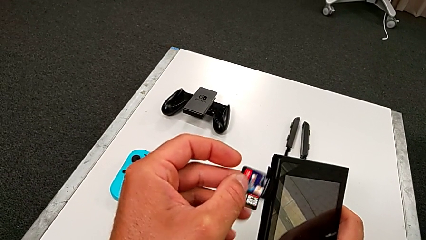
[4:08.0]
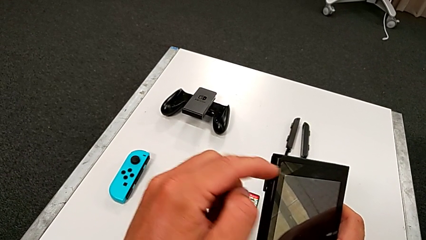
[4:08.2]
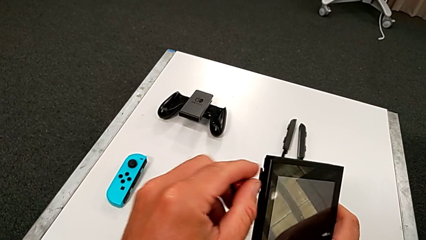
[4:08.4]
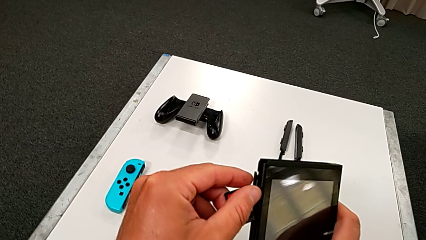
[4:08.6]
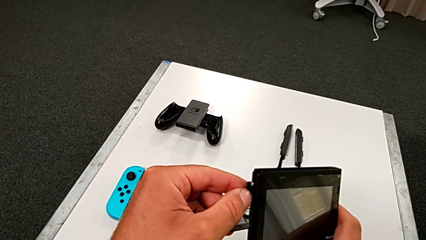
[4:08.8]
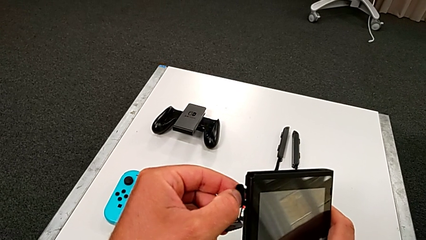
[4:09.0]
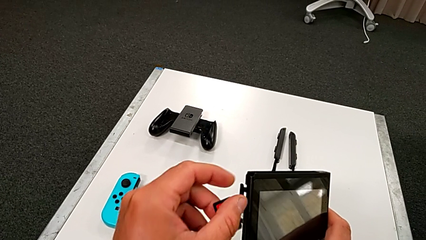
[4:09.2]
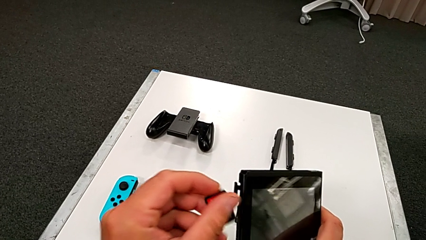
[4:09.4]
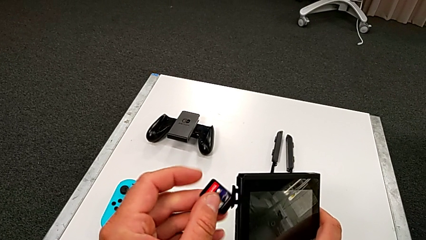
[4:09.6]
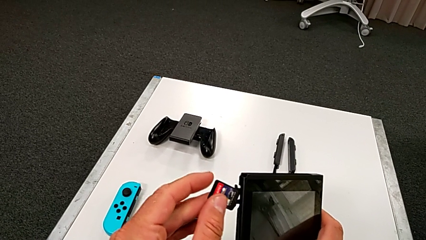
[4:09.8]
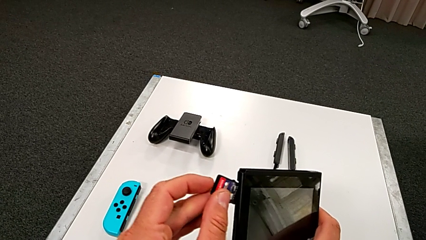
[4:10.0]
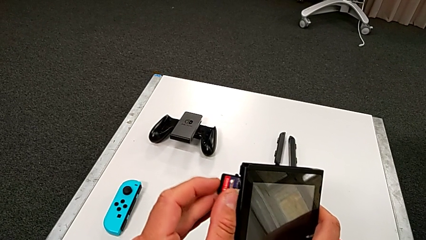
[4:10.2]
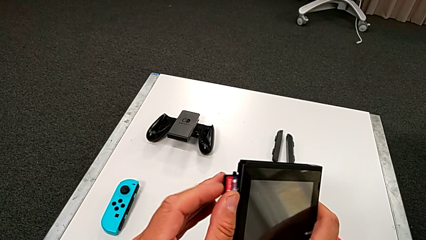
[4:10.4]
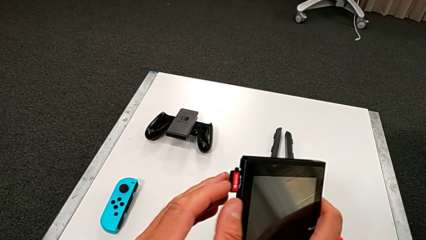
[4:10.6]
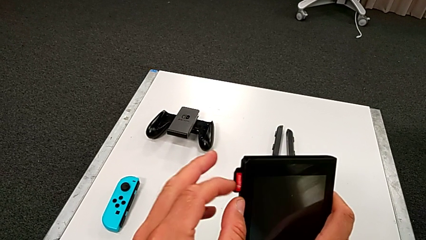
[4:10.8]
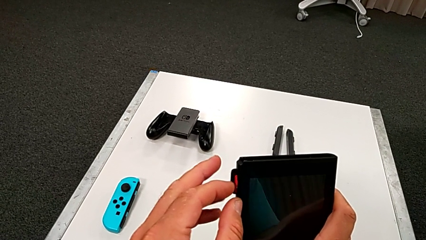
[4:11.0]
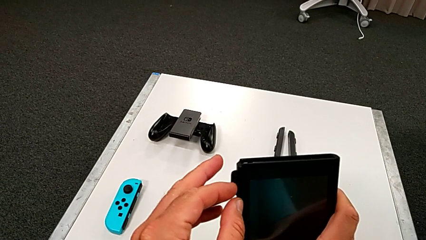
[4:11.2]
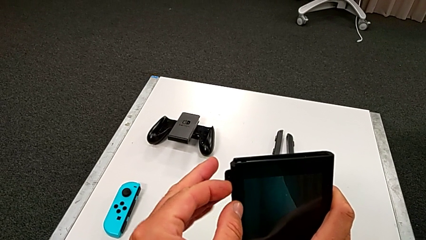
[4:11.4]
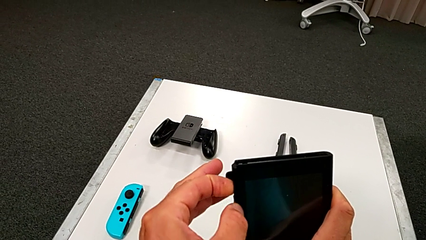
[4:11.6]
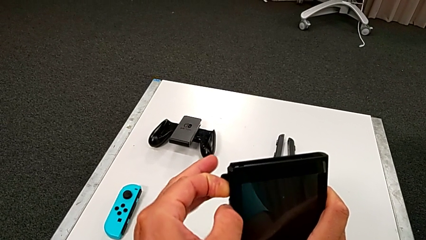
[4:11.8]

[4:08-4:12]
The camera wearer is exchanging the little game card of the Nintendo Switch. They insert the new game card.

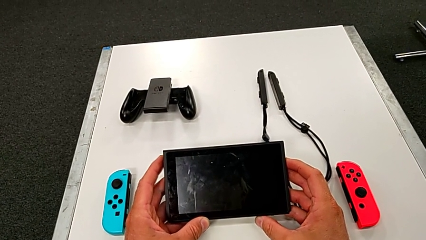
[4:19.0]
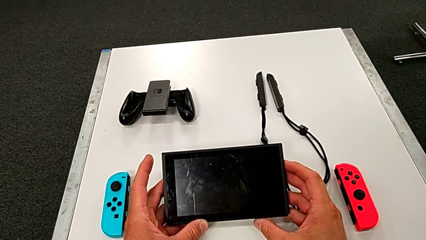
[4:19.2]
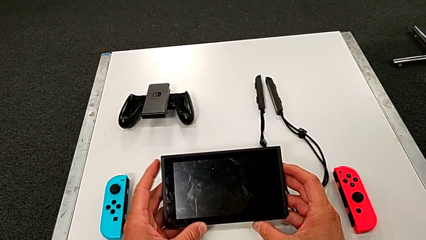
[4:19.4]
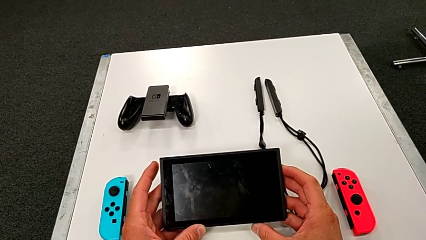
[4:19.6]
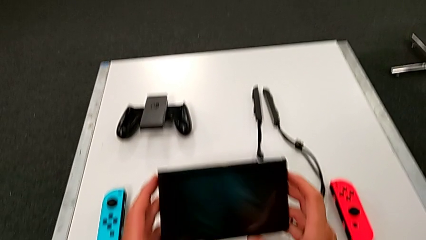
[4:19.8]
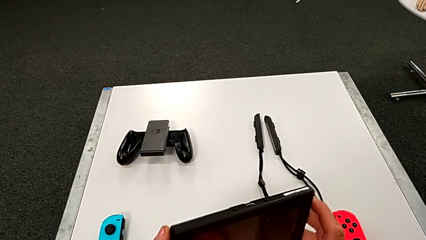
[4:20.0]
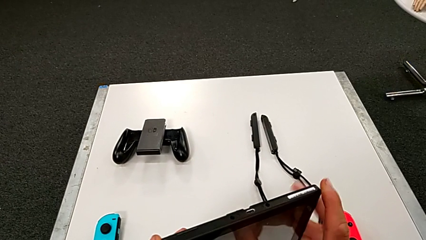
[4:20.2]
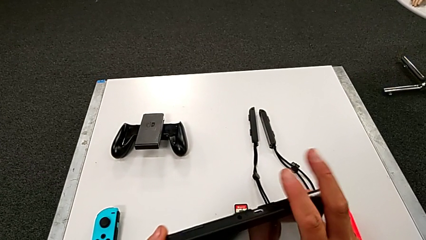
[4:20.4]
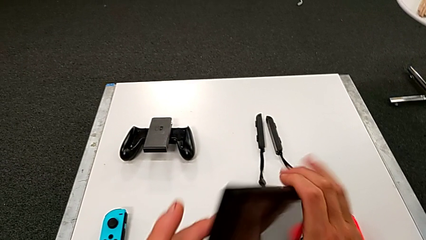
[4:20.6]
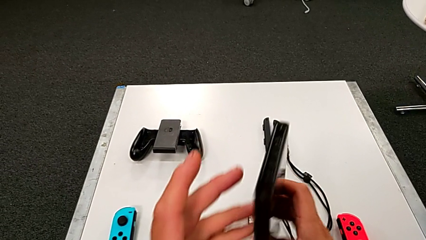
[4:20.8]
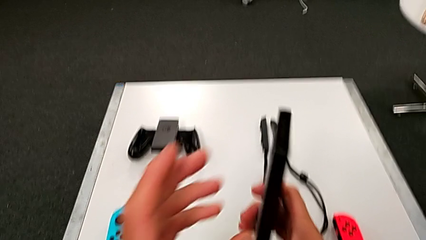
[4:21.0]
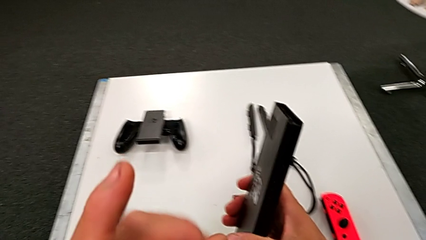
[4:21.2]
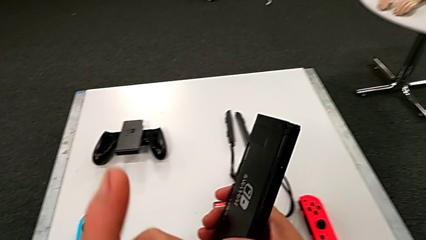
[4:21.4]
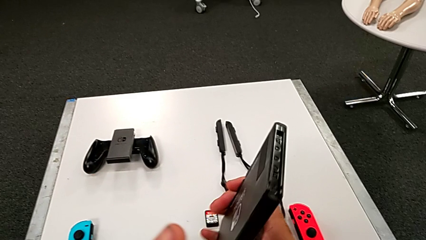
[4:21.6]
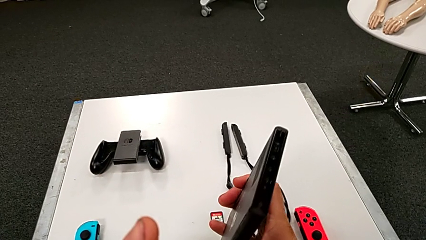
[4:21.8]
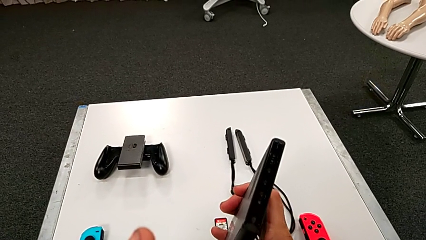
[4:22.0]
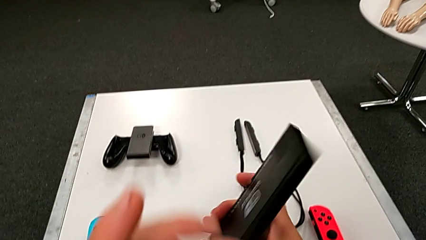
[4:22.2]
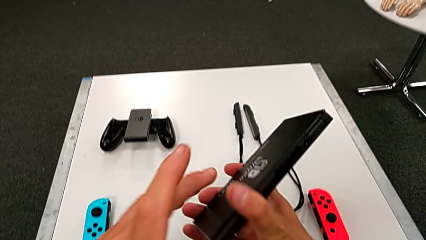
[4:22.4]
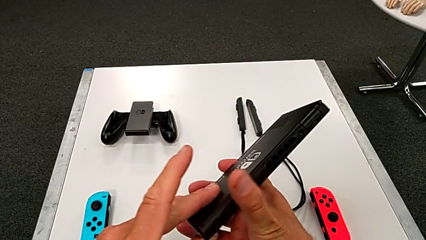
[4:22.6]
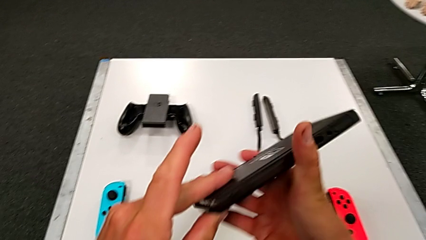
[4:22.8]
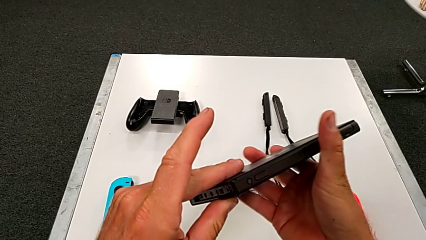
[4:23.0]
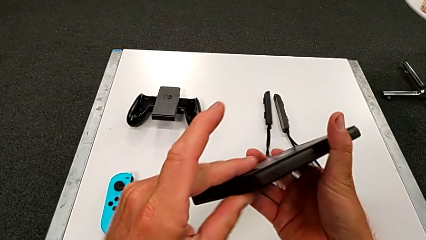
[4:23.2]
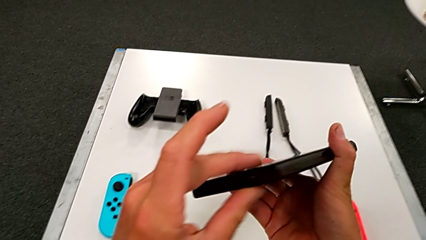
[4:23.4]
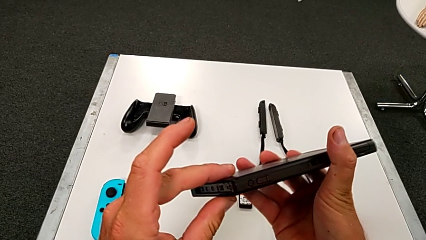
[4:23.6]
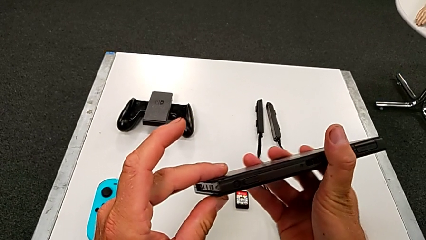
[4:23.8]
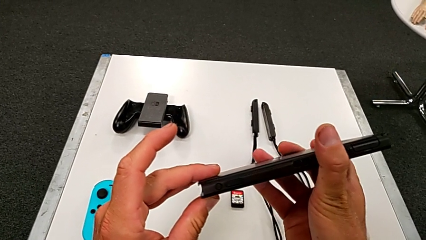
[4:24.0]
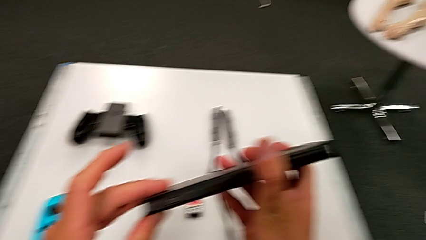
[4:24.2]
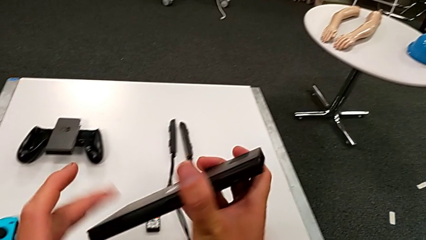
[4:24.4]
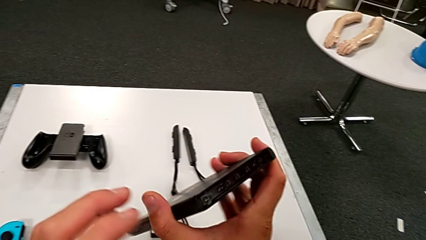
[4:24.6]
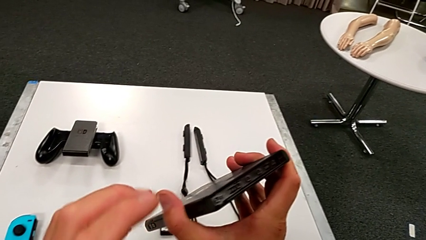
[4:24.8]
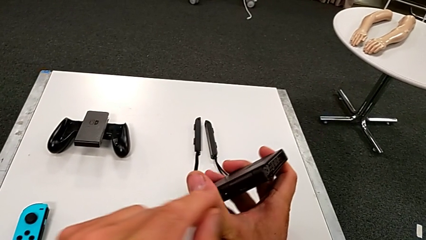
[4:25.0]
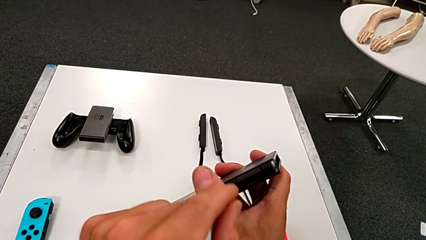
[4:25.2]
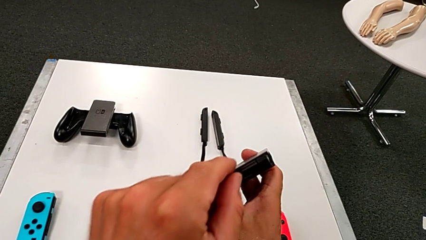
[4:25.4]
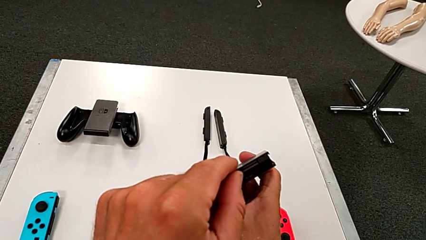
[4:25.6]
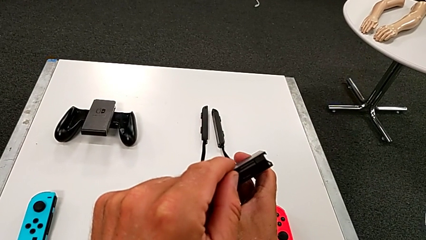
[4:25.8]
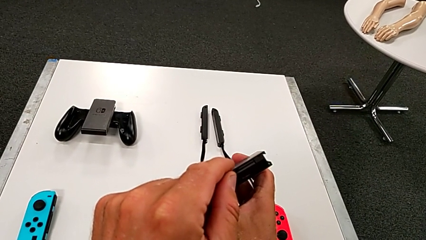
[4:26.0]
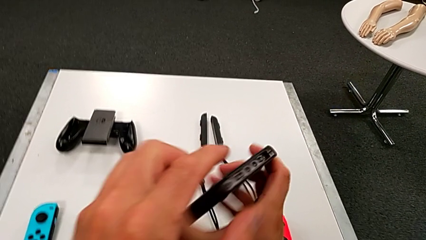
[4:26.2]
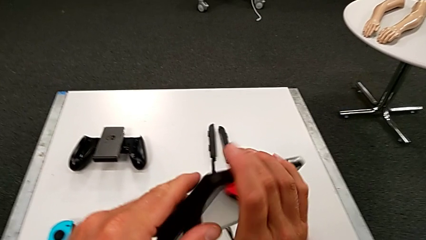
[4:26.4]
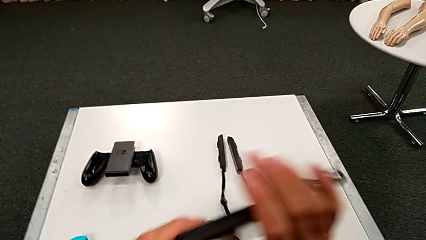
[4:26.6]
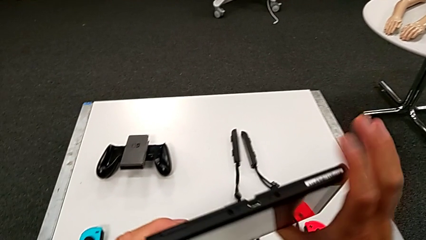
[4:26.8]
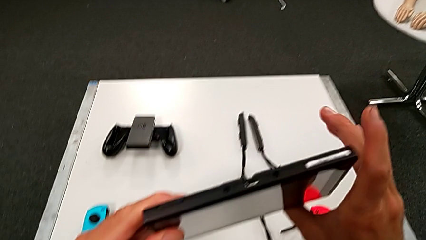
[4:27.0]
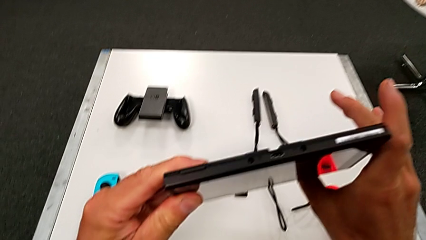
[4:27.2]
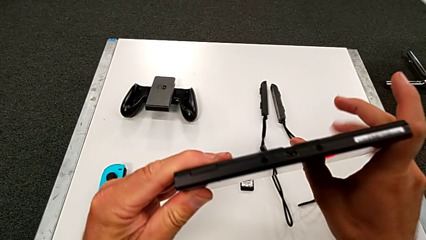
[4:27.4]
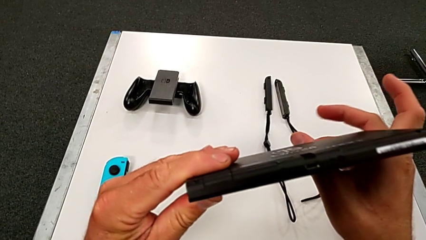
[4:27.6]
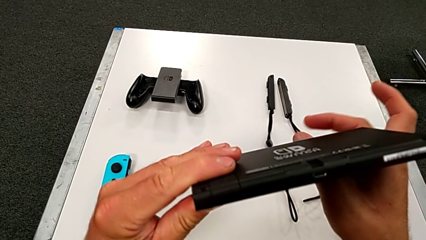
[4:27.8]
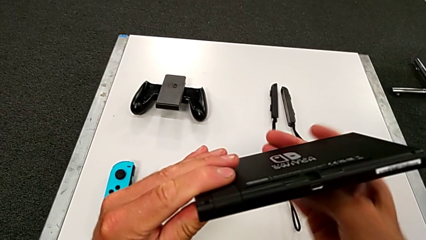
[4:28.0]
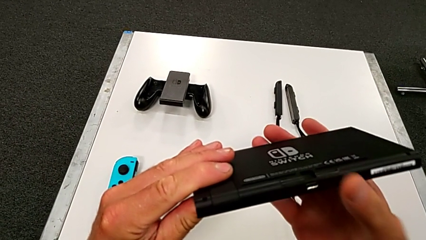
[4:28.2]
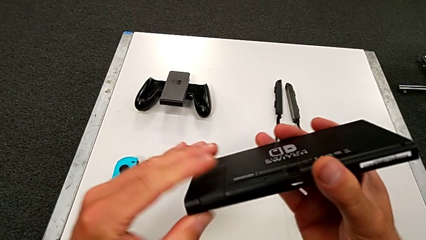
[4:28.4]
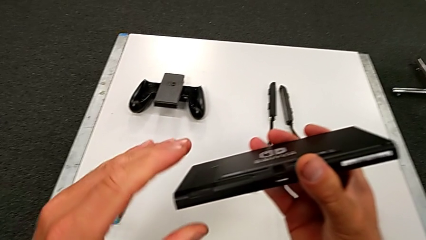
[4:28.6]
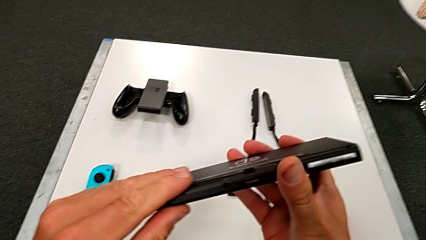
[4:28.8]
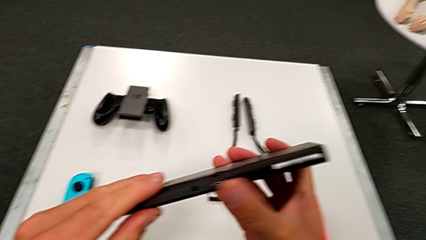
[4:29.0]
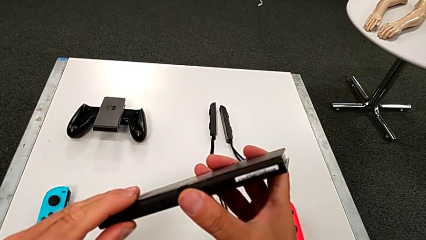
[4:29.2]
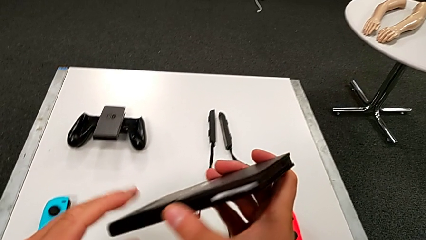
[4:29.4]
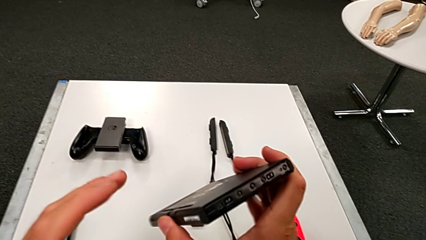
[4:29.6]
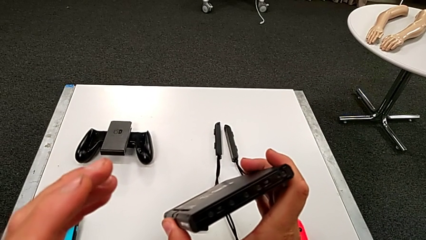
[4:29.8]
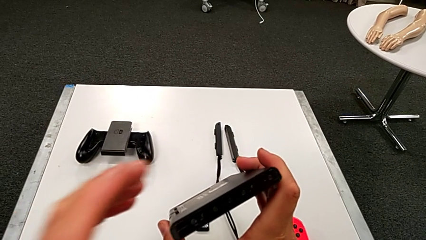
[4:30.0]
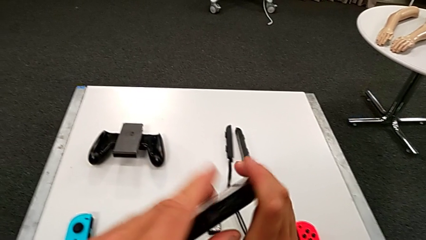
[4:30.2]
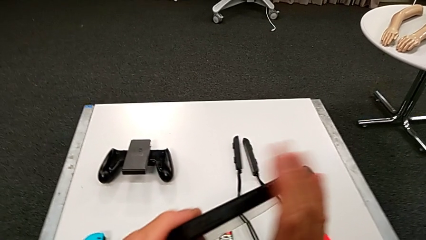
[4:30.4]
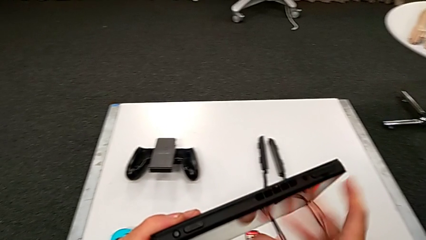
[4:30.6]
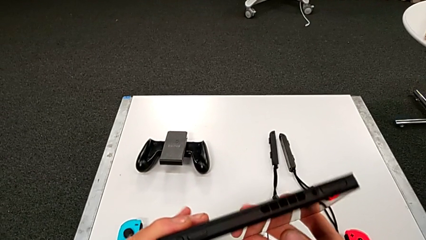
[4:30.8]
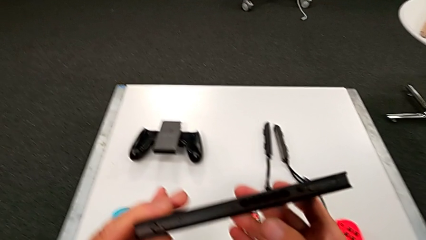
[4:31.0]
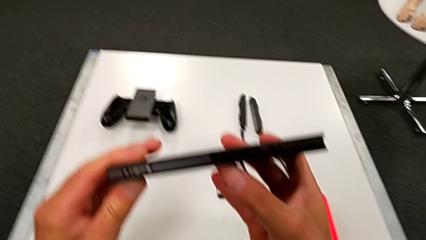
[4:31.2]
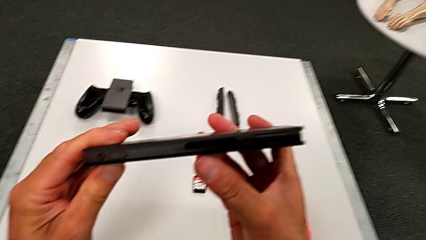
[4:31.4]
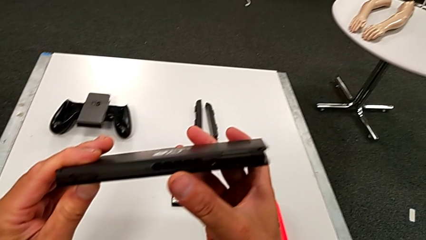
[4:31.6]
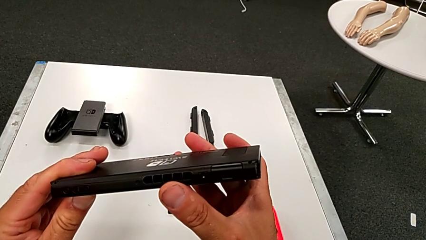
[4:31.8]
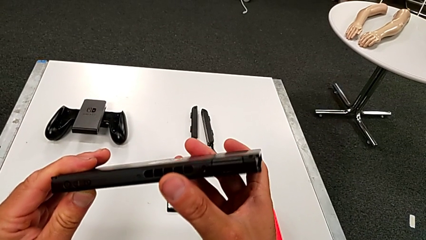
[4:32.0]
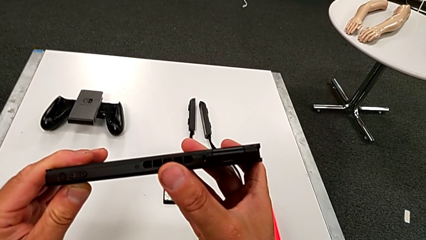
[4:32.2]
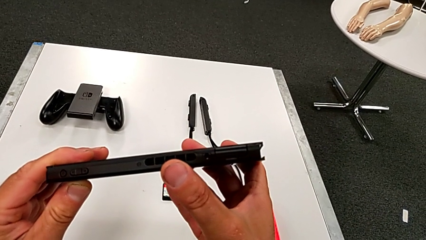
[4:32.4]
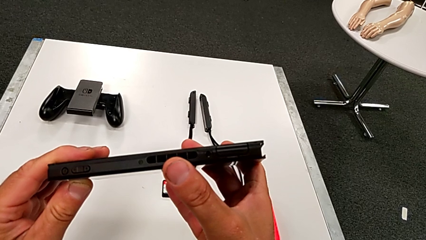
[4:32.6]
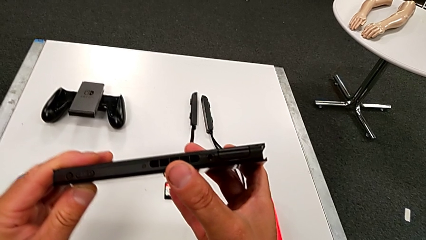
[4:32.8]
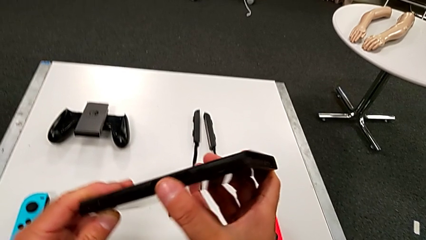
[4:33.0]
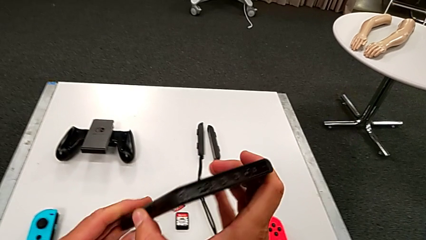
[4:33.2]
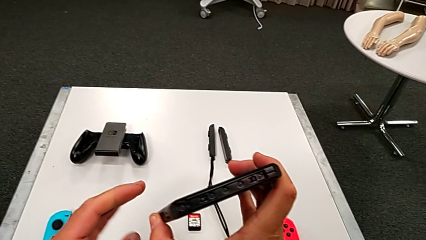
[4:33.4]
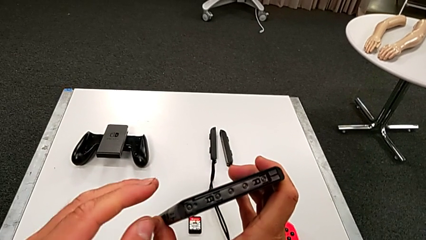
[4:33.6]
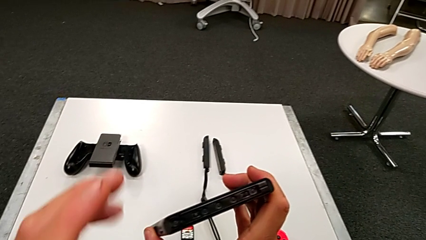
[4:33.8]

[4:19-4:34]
The camera wearer is pulling out the little SD card.
